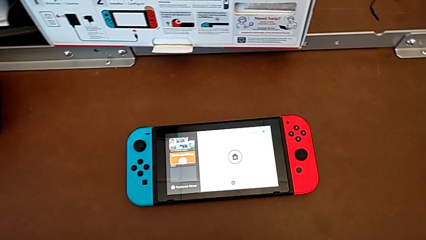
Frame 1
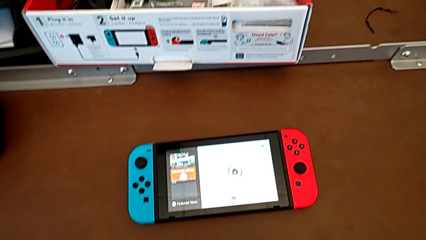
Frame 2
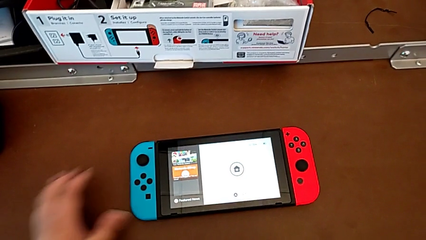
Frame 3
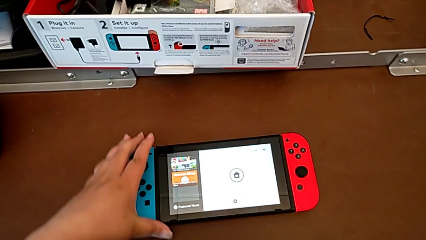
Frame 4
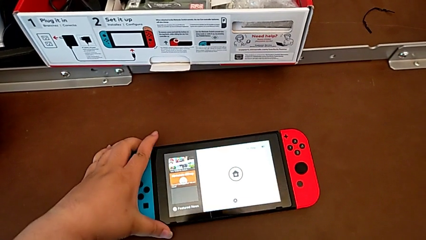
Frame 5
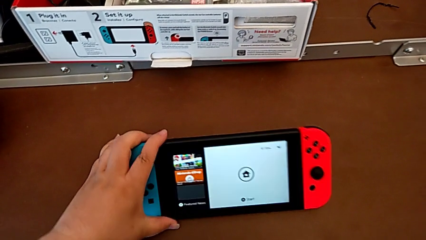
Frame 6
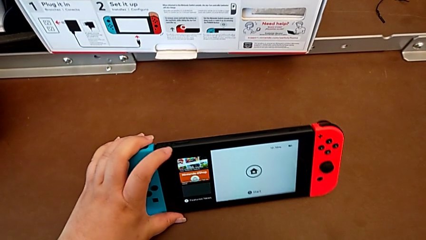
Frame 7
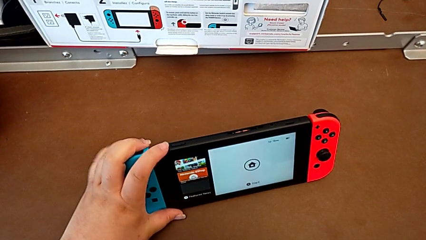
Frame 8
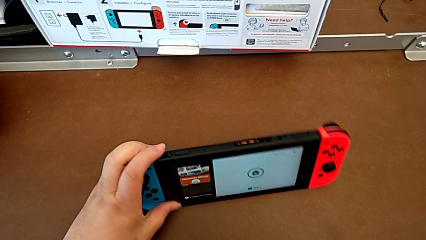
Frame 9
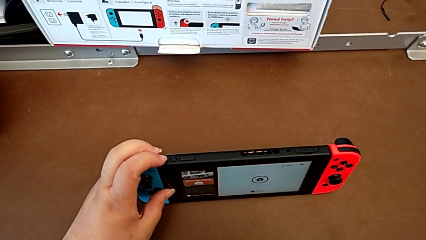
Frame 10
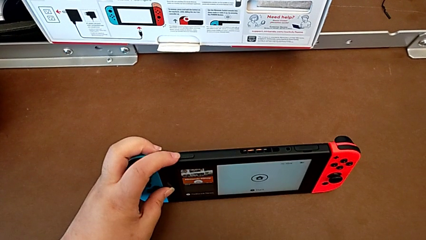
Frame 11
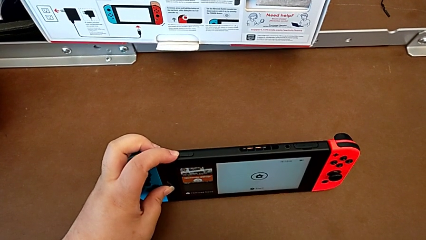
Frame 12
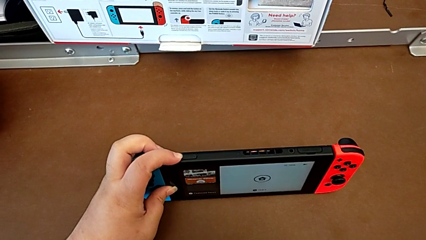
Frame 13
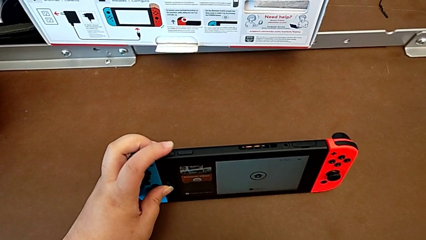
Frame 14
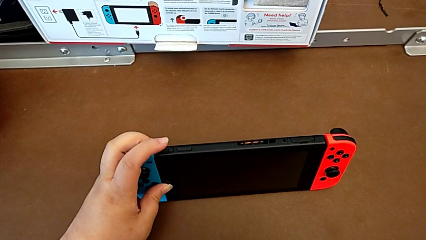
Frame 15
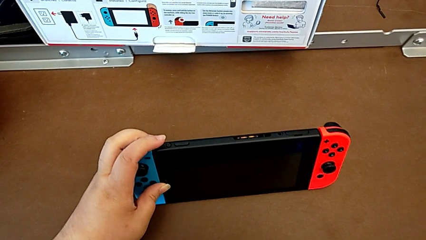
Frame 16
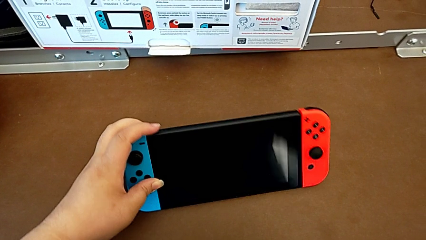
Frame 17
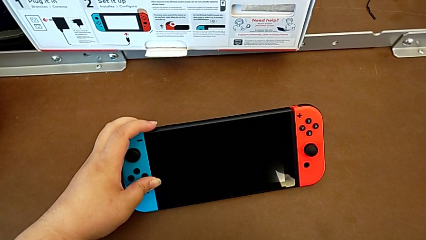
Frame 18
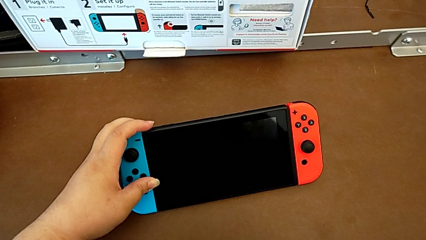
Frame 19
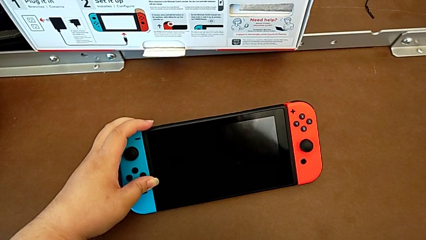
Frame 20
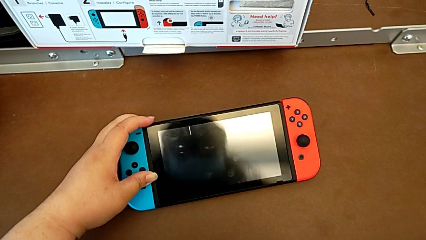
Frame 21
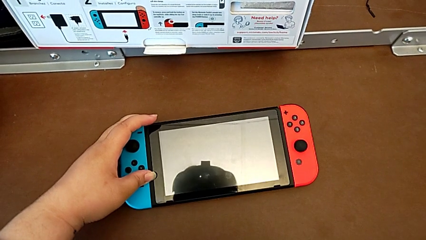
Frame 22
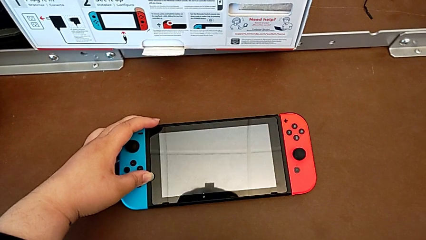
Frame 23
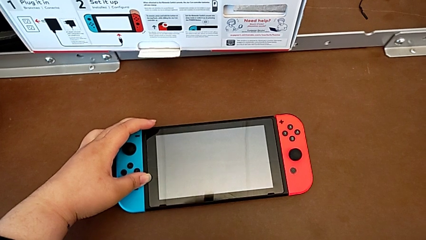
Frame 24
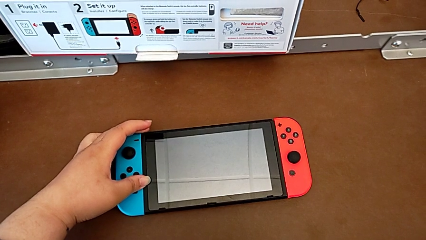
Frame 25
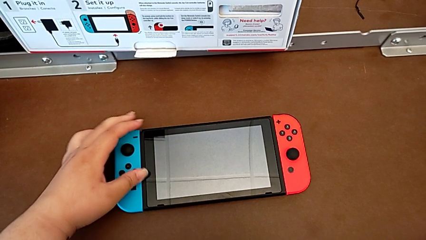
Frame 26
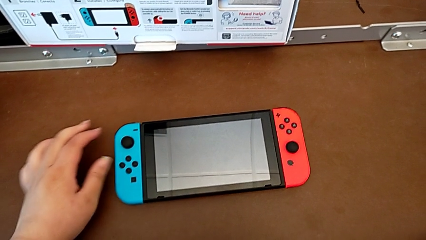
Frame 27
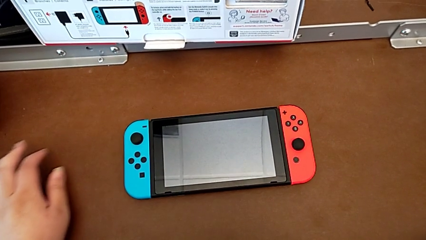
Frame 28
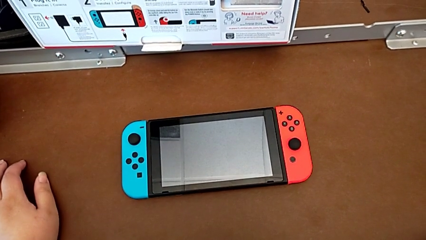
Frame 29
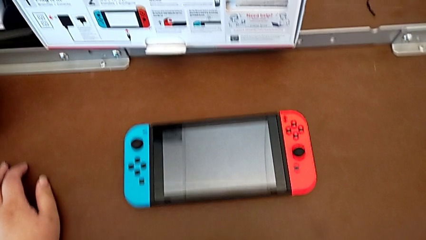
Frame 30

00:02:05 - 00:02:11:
The camera wearer turns off their Nintendo Switch. They press the button and place the Nintendo Switch.
